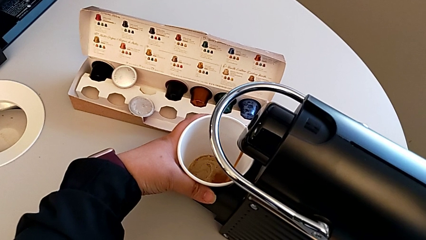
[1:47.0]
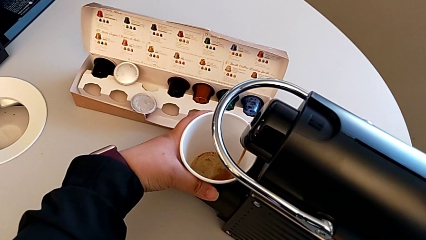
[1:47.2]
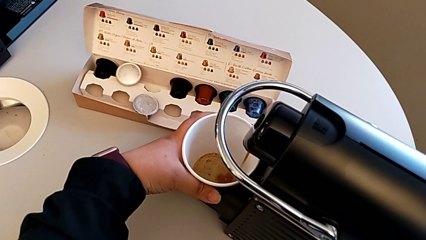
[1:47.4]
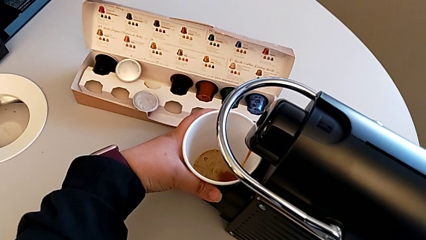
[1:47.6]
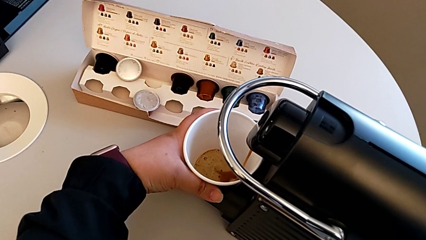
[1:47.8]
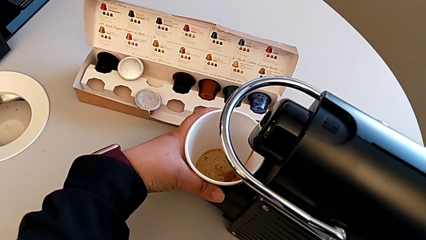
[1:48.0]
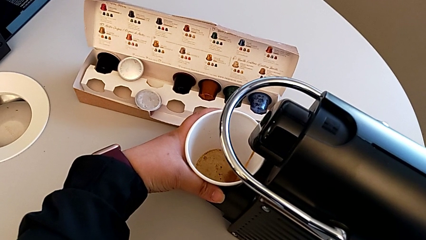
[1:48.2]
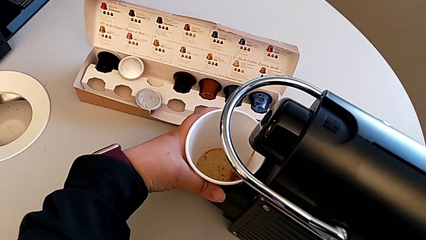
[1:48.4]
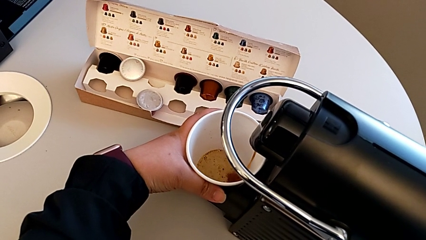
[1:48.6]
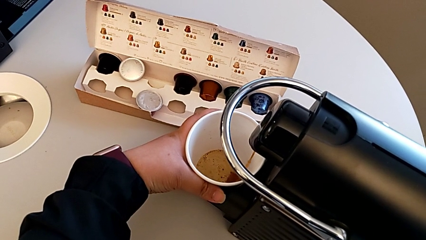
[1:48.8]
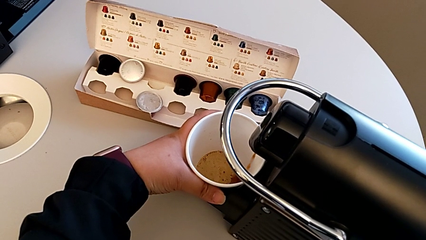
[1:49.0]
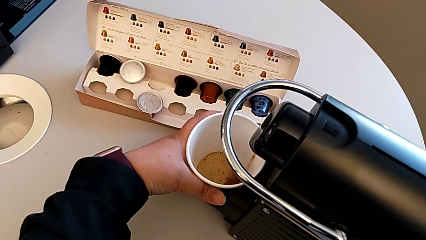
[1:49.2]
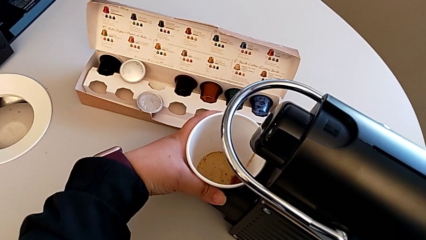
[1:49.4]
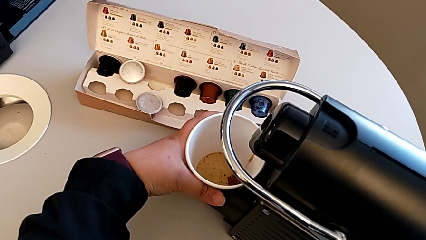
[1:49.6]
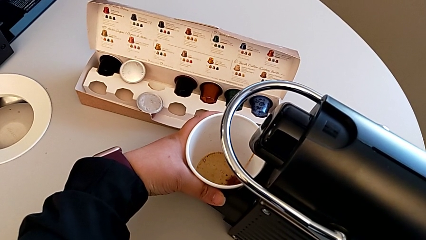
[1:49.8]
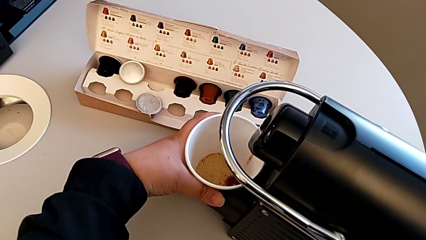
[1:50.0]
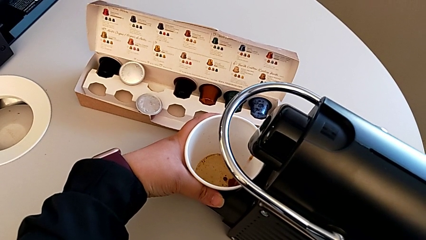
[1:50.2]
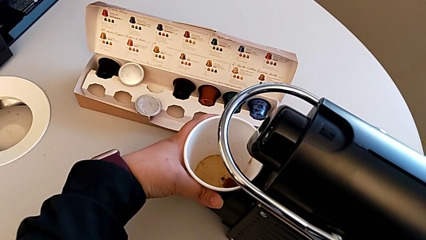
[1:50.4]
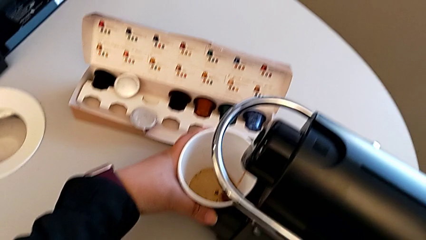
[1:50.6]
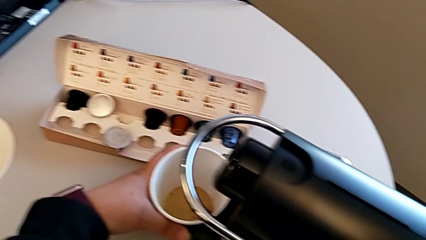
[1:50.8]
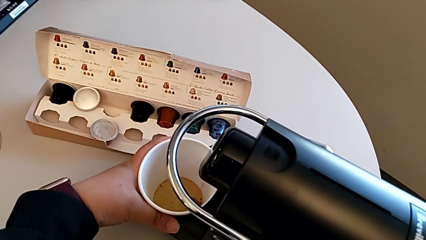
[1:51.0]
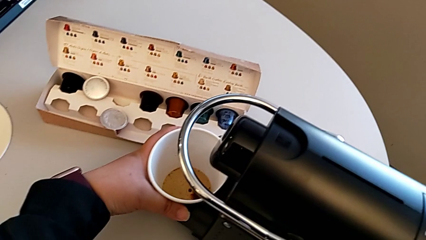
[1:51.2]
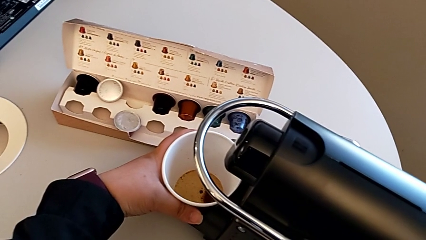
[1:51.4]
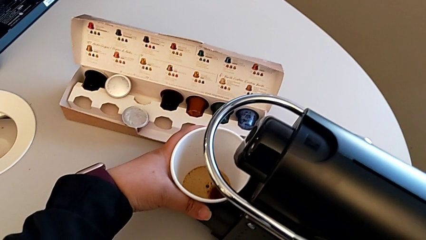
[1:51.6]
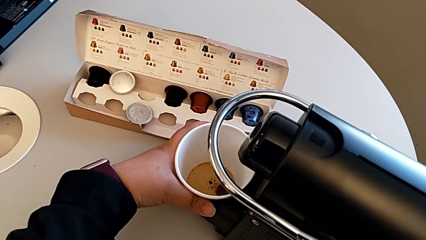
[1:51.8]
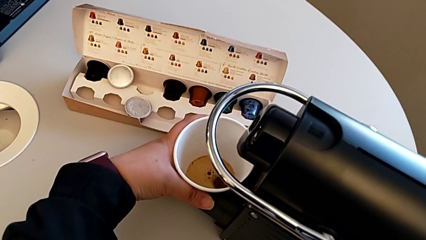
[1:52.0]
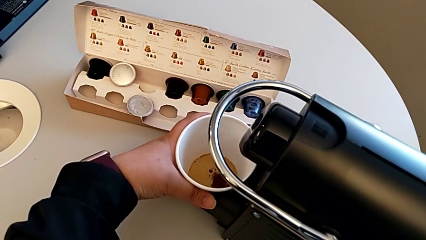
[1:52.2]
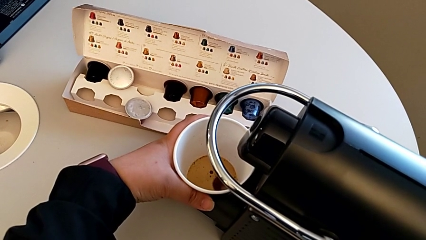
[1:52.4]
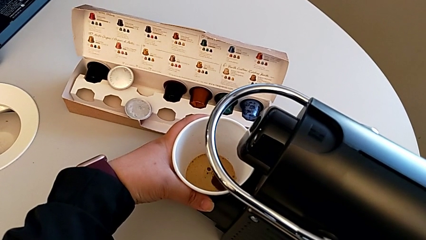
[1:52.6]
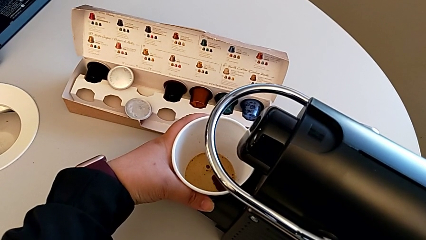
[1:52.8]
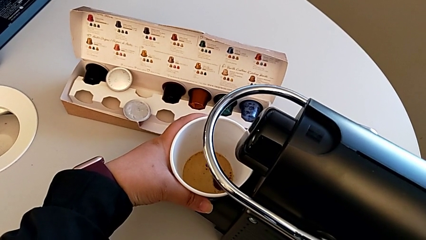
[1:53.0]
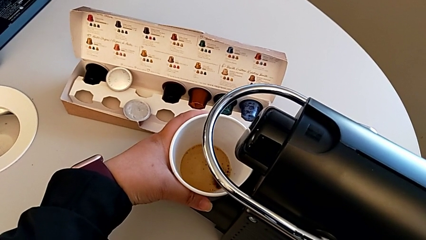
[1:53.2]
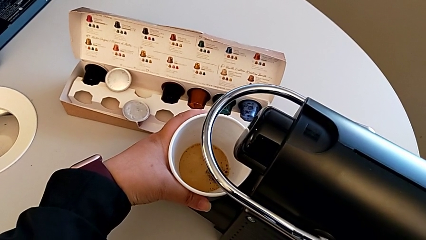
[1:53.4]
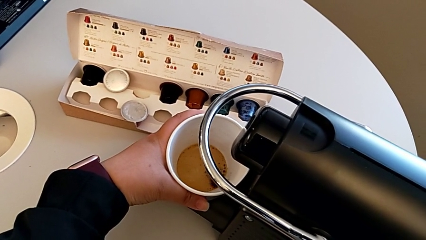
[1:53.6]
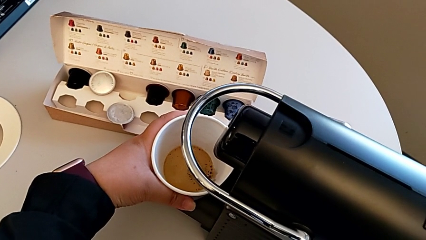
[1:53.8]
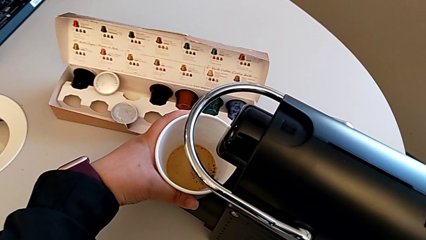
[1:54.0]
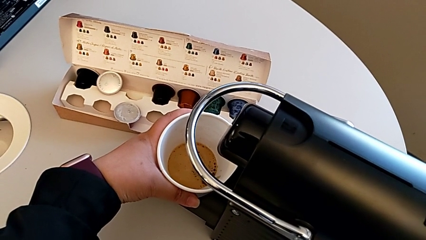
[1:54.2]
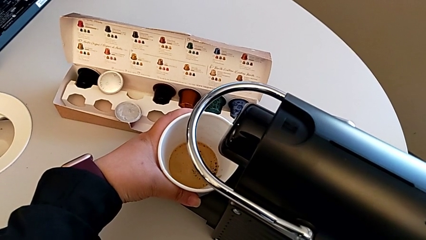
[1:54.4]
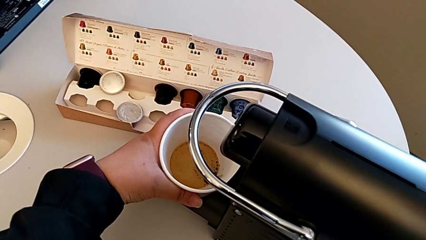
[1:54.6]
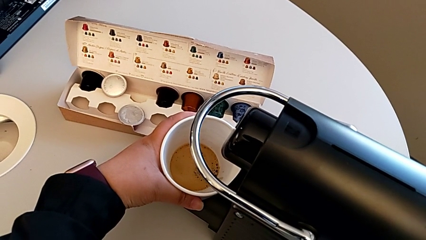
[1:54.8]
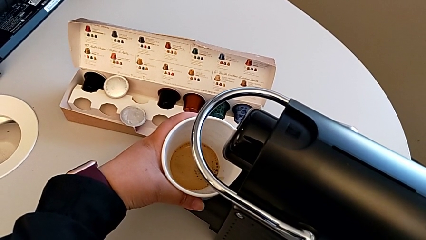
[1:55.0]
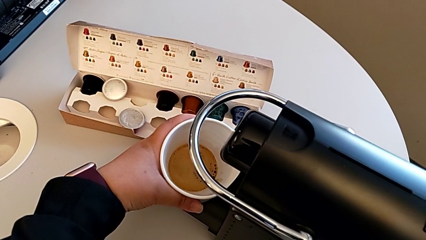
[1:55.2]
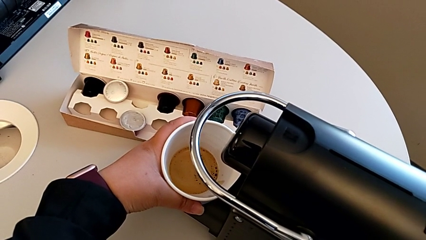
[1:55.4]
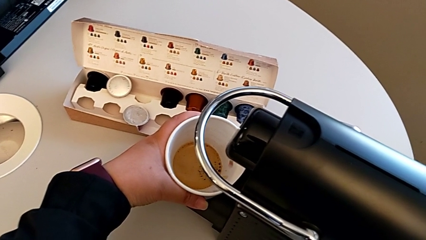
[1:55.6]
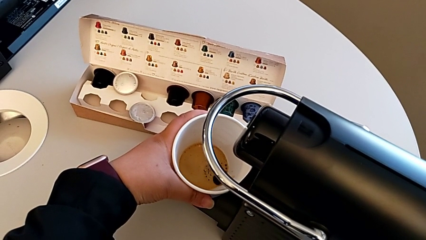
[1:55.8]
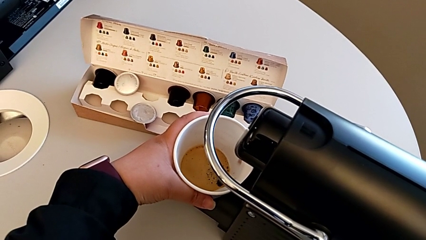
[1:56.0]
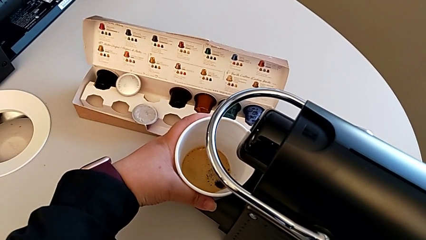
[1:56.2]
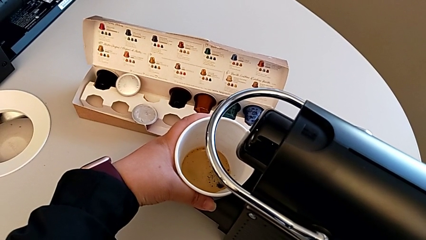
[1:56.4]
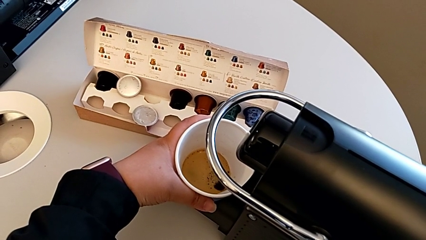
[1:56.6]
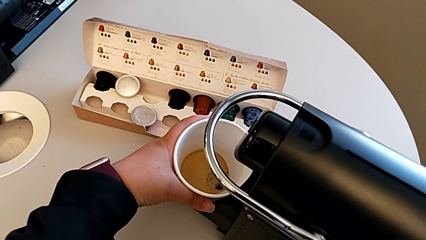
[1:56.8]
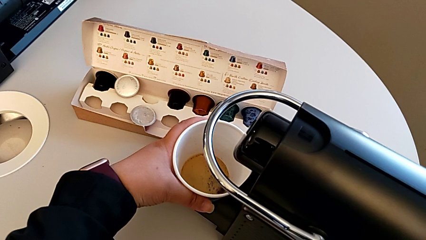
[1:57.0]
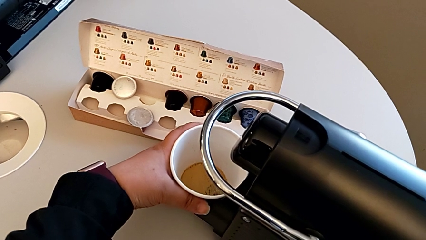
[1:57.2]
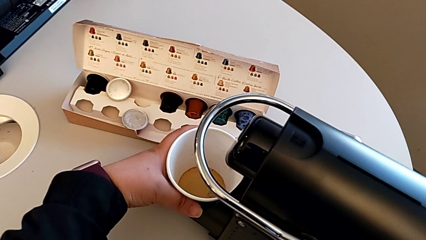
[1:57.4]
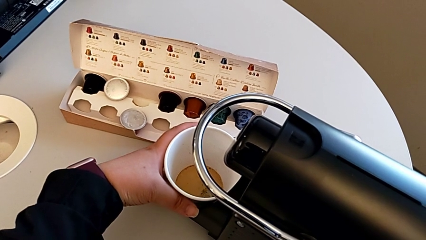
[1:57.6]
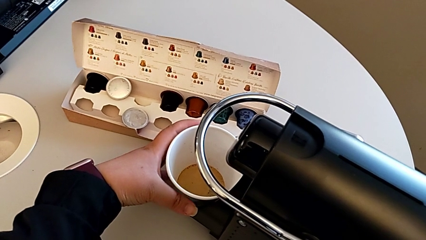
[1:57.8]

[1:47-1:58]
The camera wearer is making a coffee. They keep holding the cup and place it with the left hand.

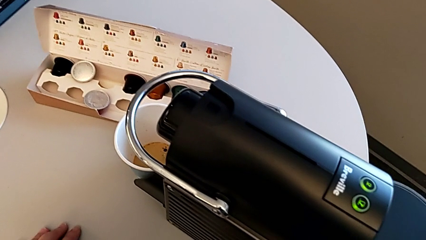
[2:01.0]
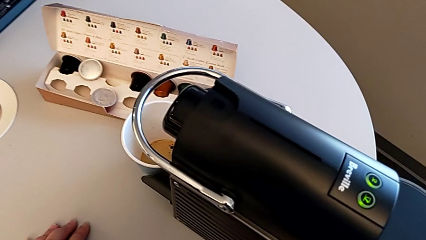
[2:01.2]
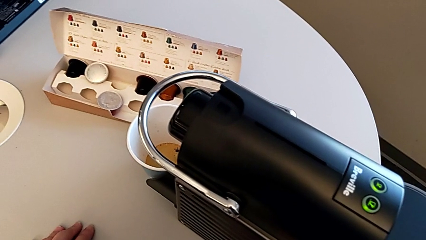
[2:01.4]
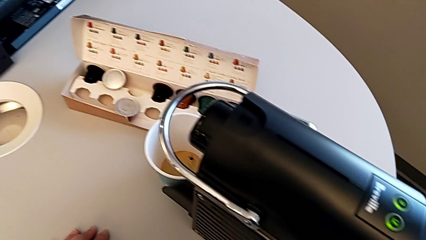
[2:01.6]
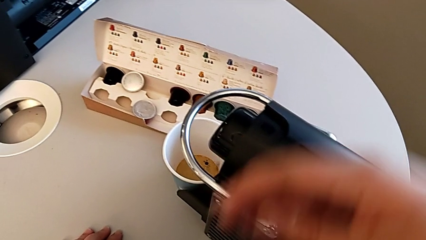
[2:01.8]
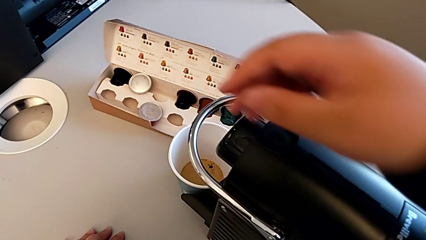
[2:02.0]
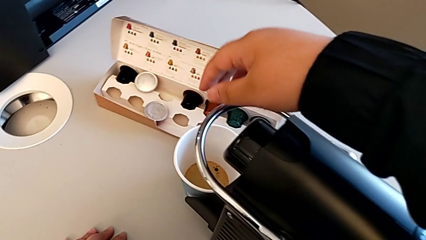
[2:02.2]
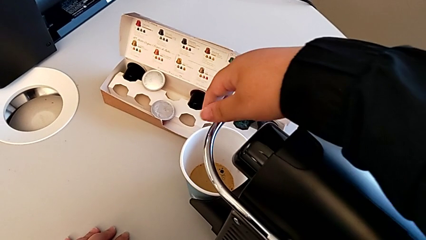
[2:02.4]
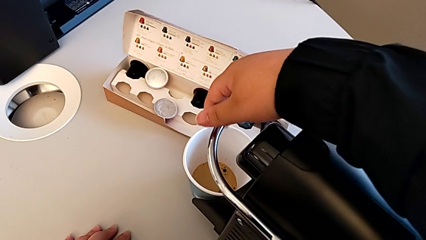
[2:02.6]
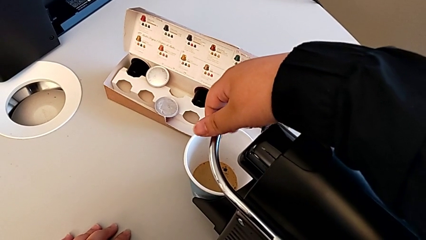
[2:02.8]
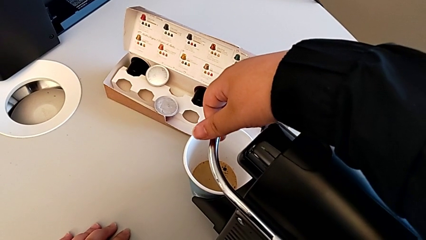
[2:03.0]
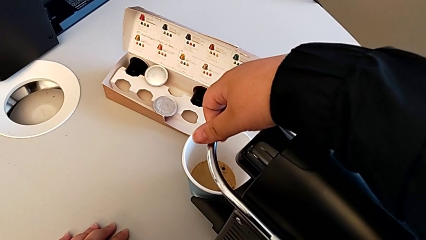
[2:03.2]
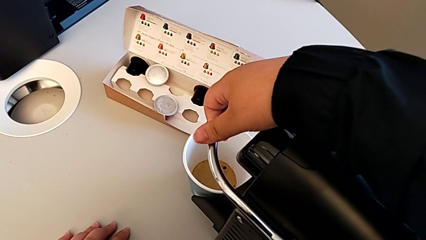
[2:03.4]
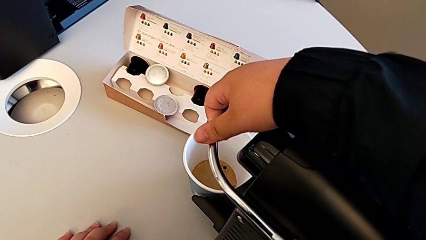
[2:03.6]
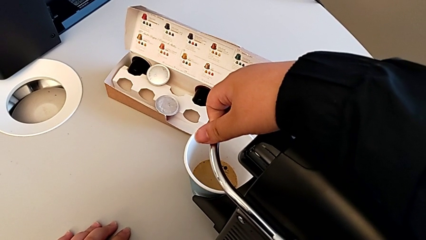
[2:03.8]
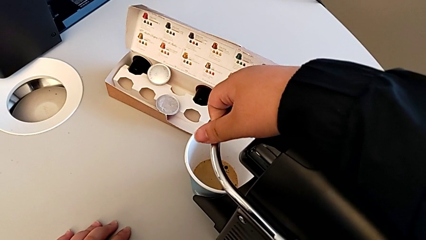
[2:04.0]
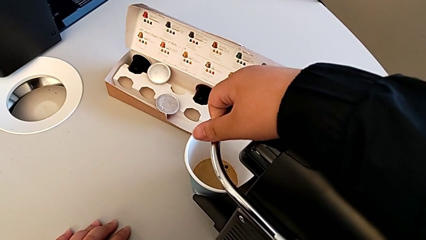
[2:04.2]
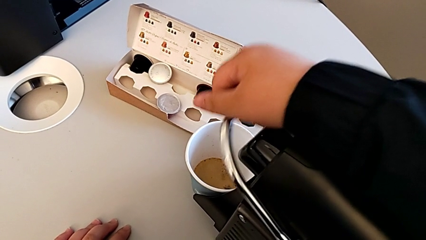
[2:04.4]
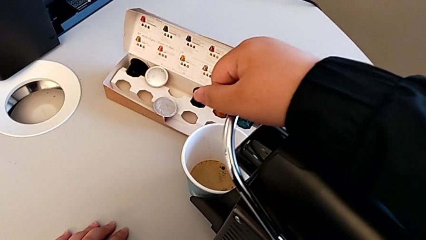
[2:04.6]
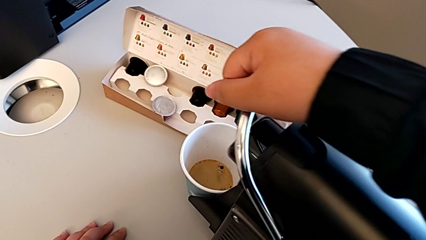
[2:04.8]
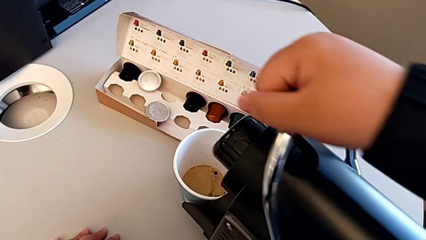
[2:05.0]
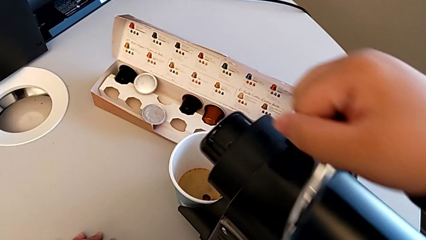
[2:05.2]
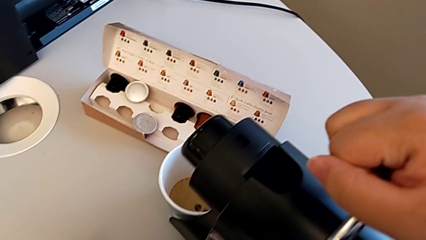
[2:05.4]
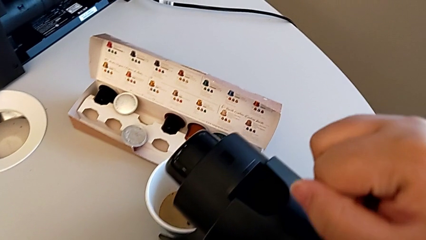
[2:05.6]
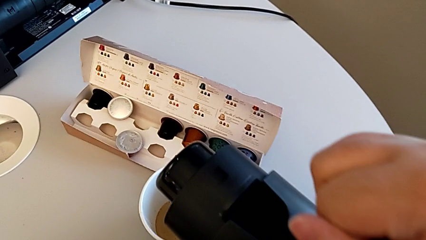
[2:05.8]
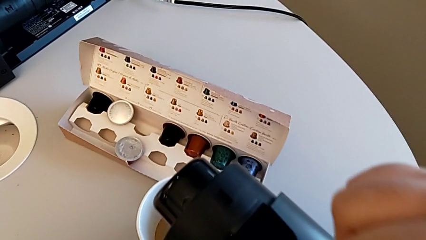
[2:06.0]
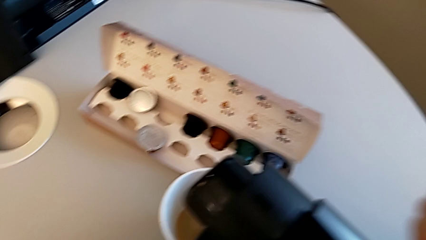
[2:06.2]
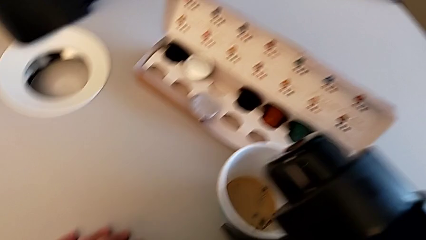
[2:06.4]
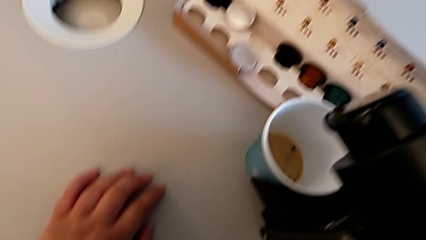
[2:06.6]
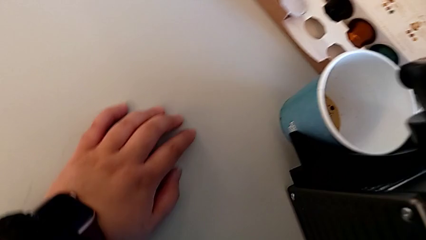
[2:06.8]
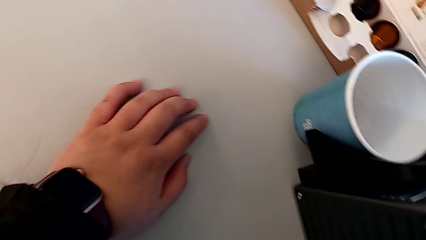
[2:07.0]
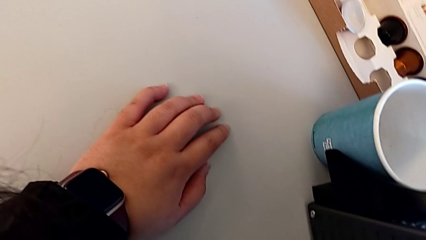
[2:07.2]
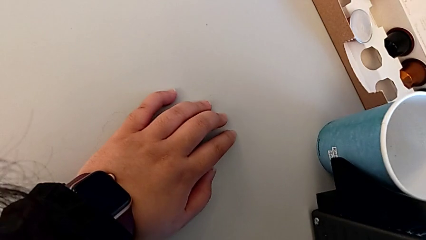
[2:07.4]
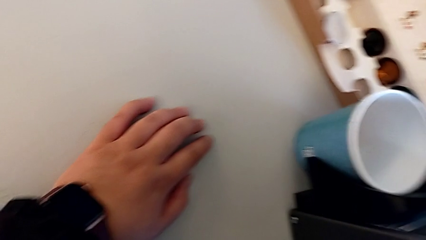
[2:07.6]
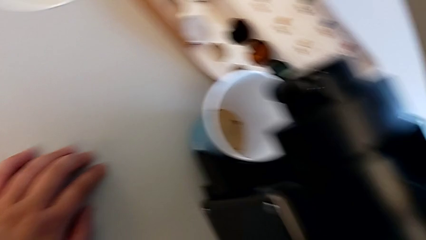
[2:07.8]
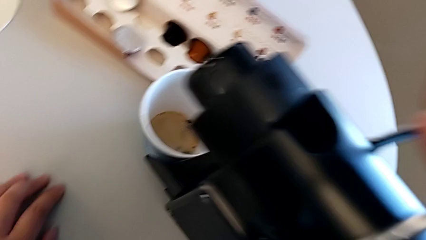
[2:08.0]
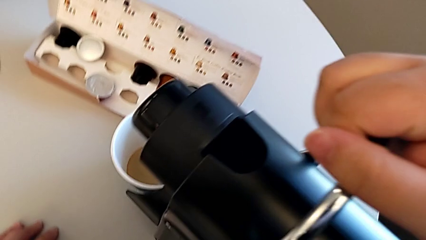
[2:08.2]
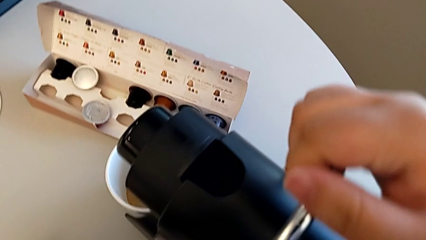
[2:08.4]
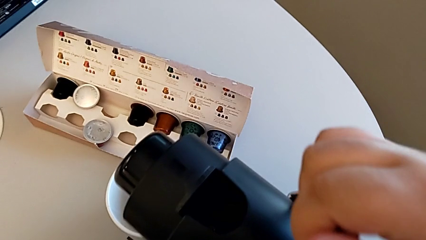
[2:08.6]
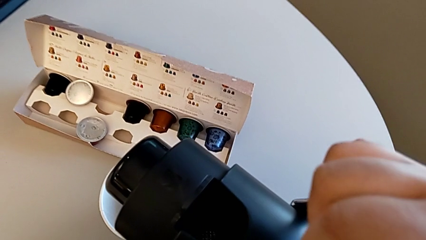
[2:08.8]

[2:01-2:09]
The camera wearer is emptying the capsule container. They approach the lever, grab it and pull it, all with the right hand, and begin to inspect the espresso machine with the right hand.
